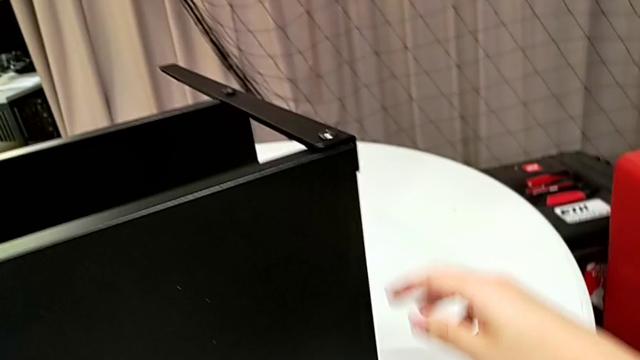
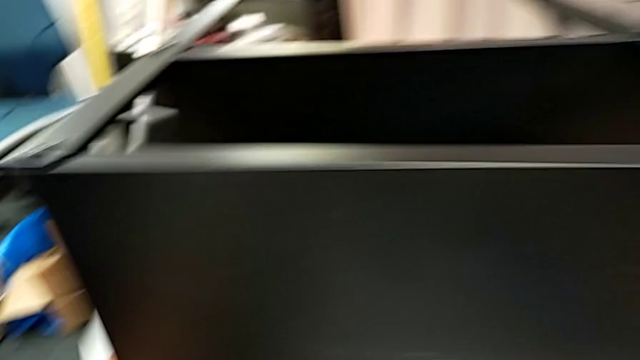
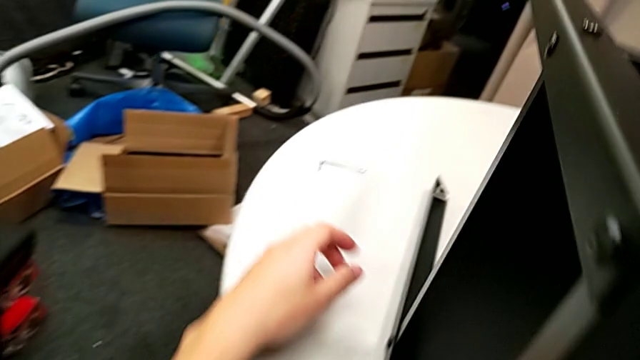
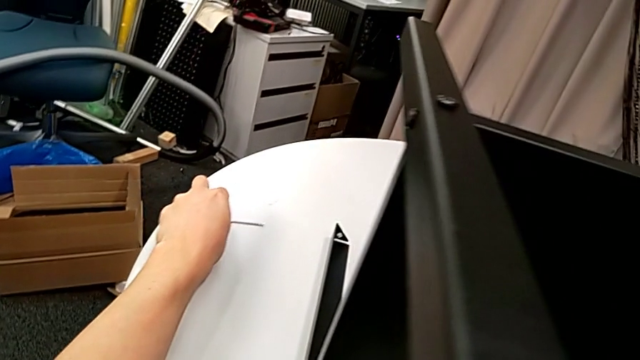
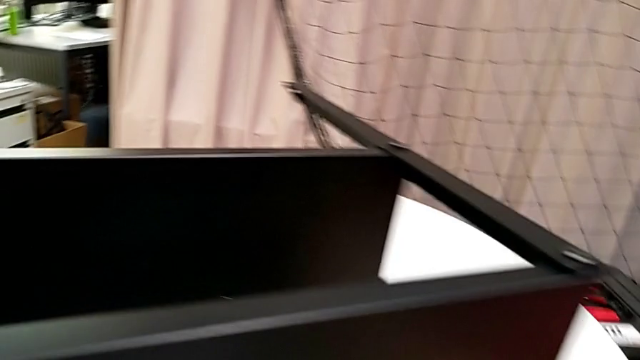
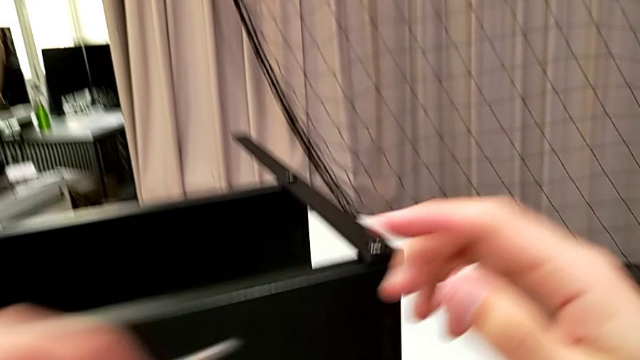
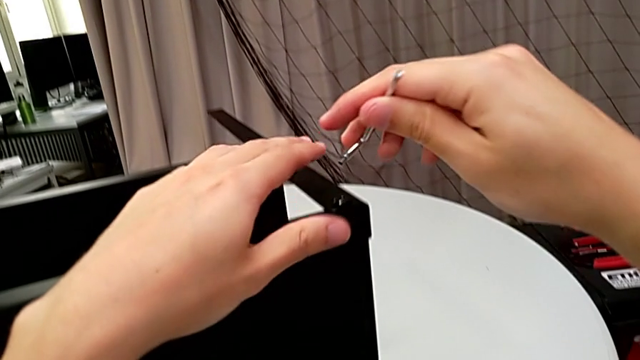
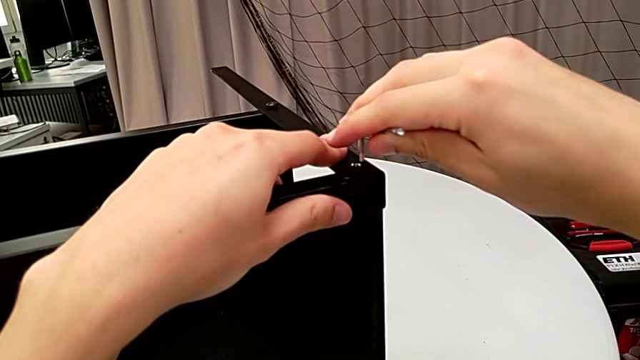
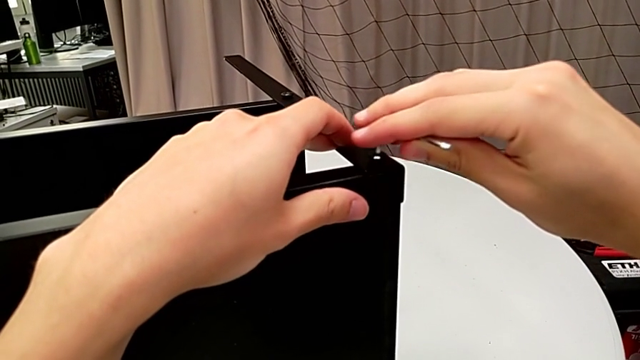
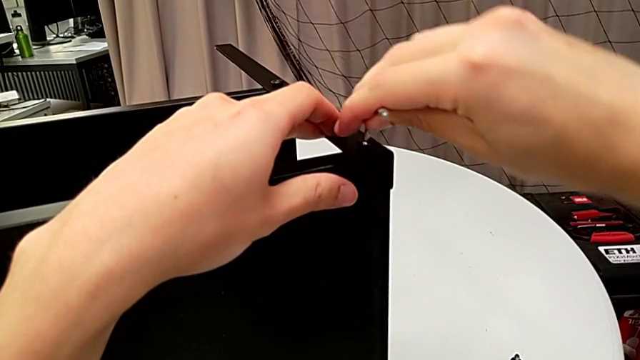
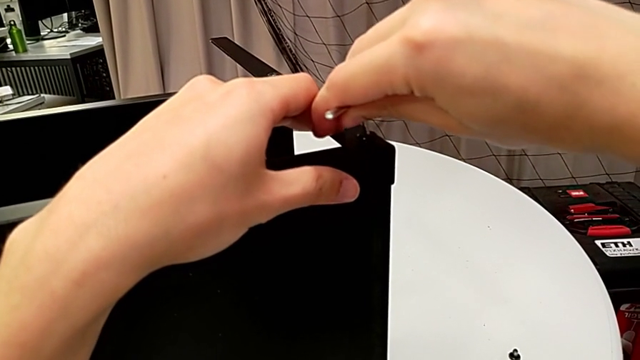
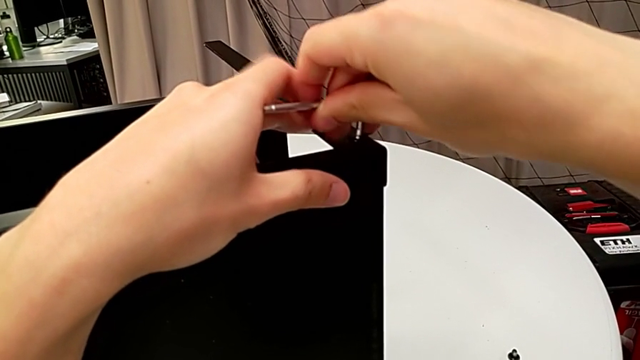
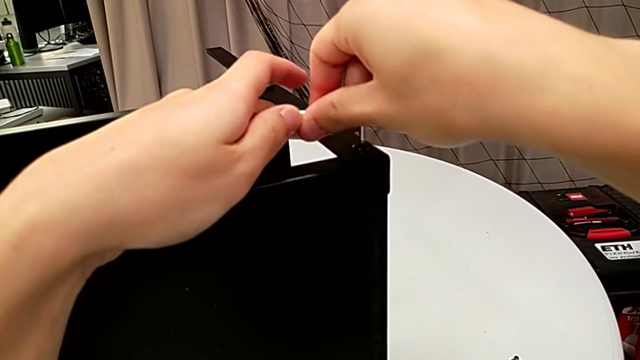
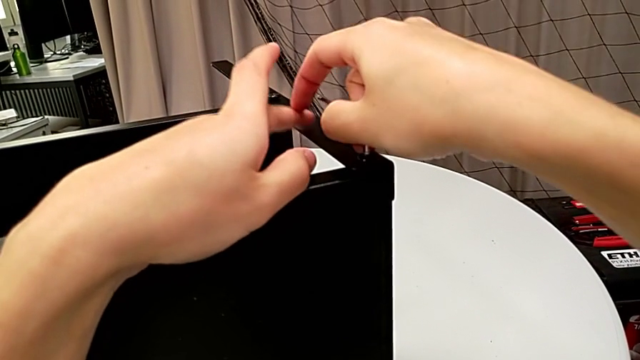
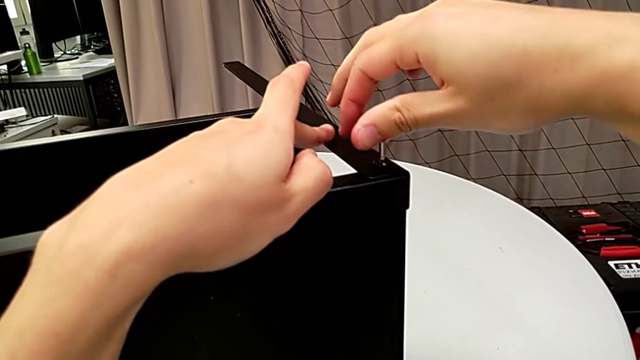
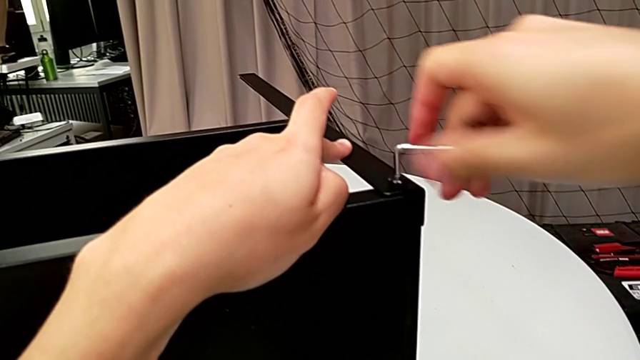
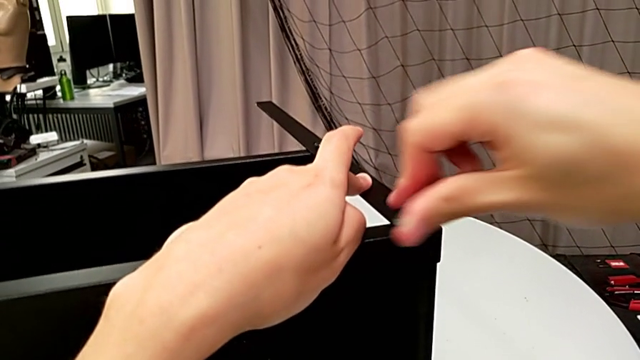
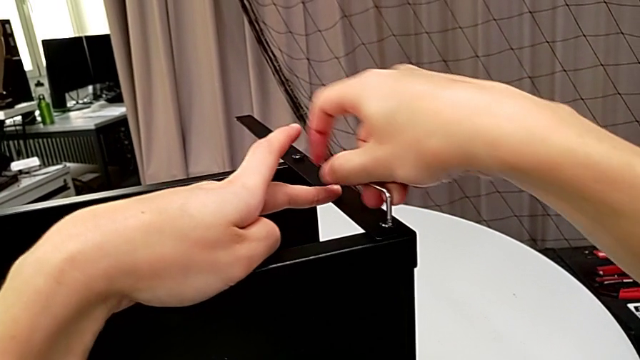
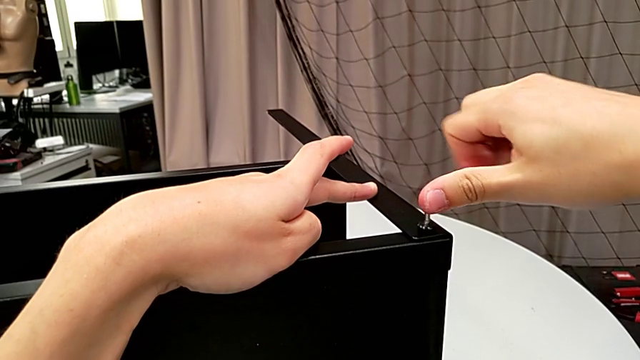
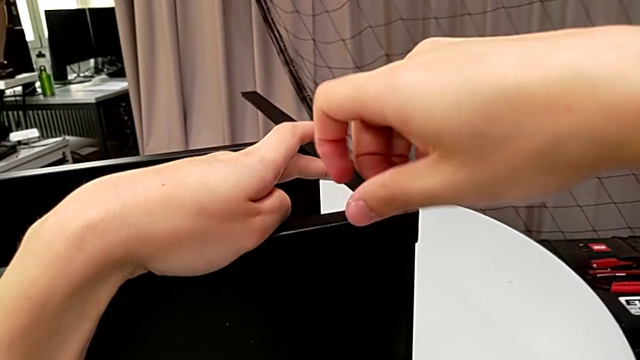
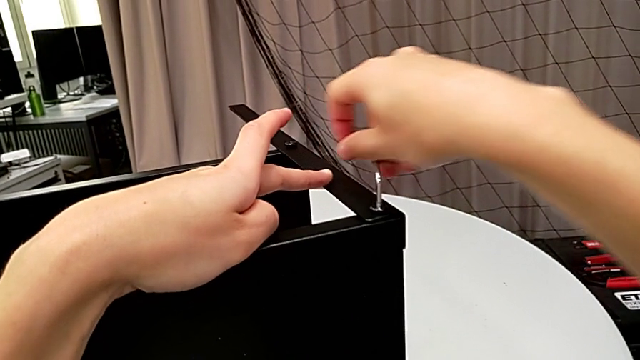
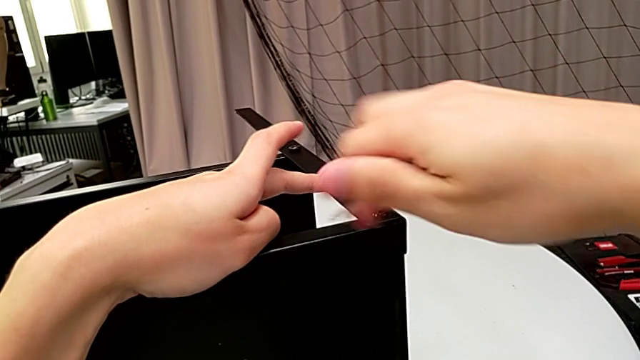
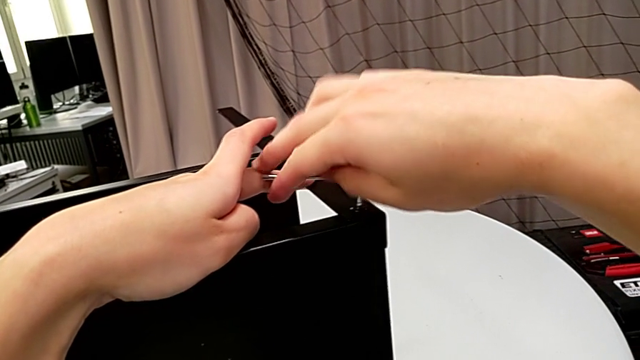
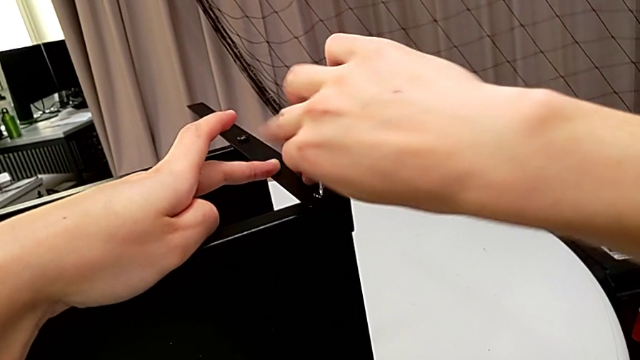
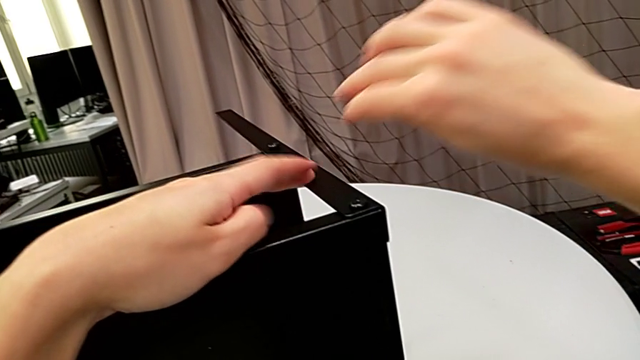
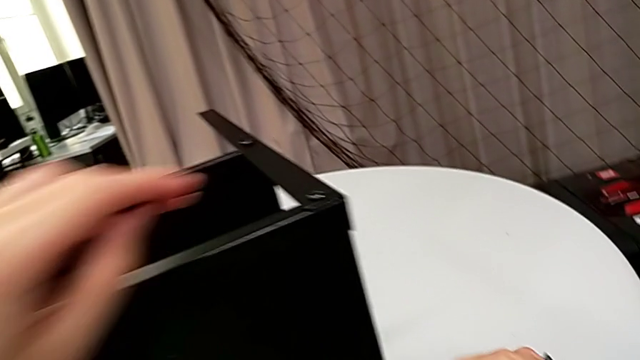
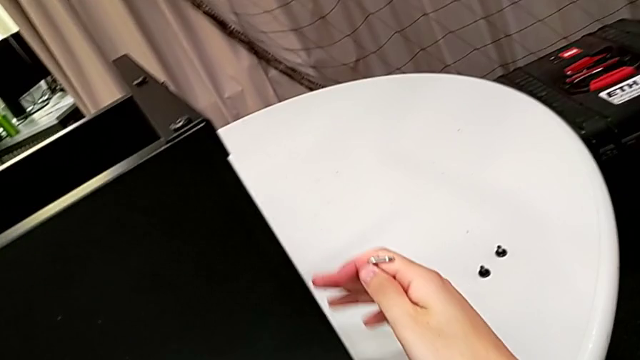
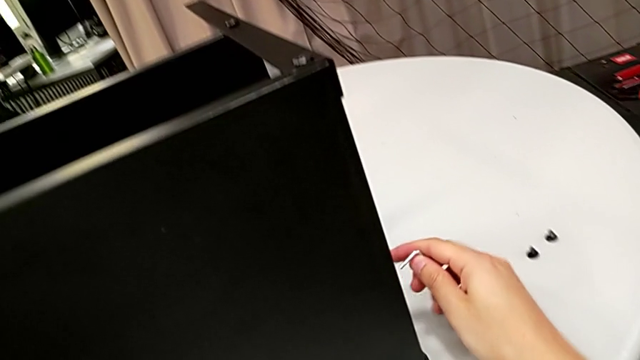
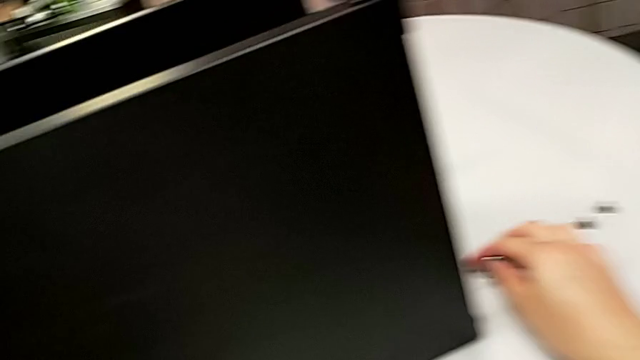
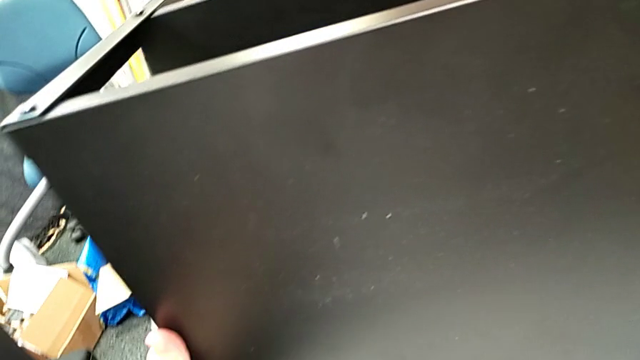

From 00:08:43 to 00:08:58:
The camera wearer is placing screws on the remaining legs for the top part of the nightstand. They grab the Allen wrench twice, insert it, screw the hex socket head, withdraw the Allen wrench and place it.

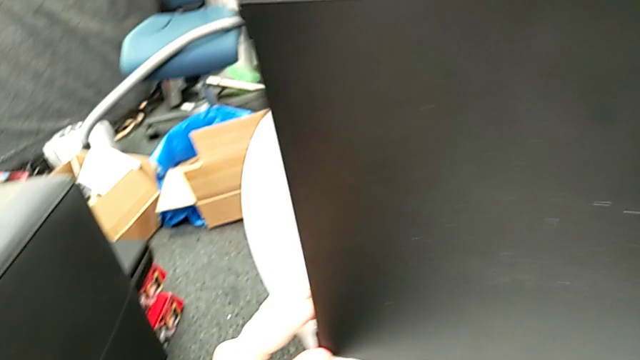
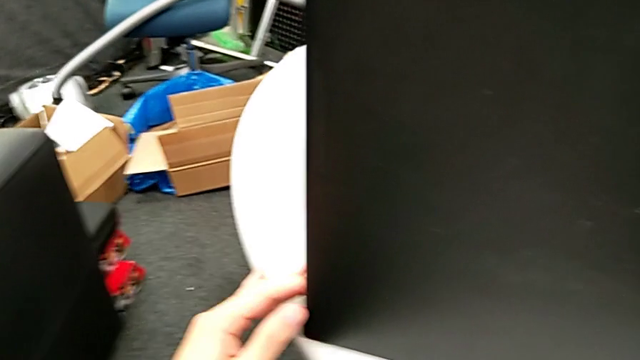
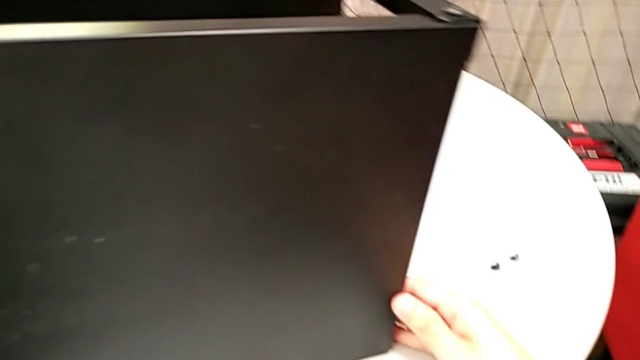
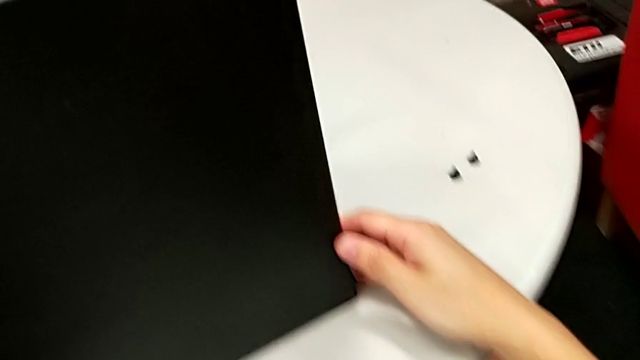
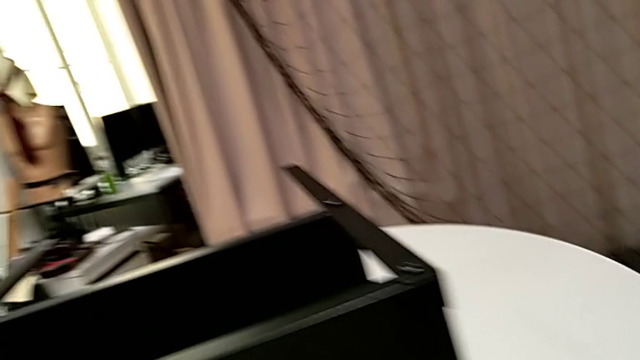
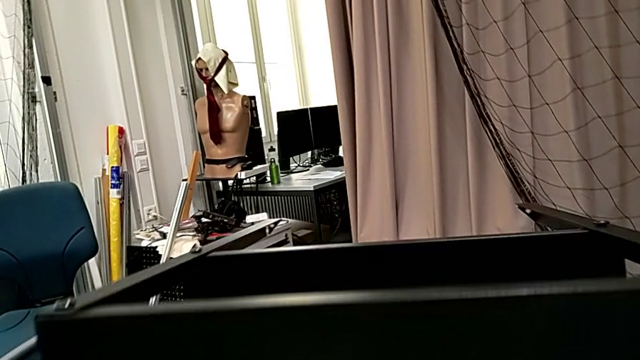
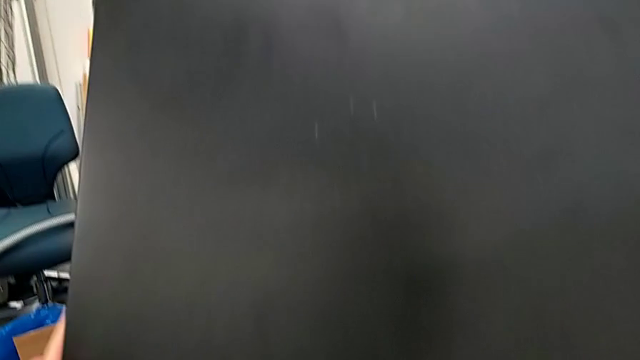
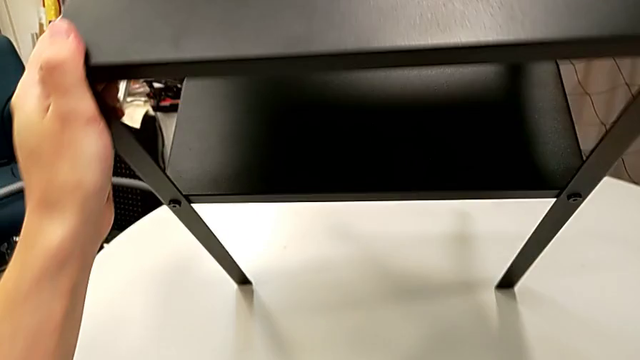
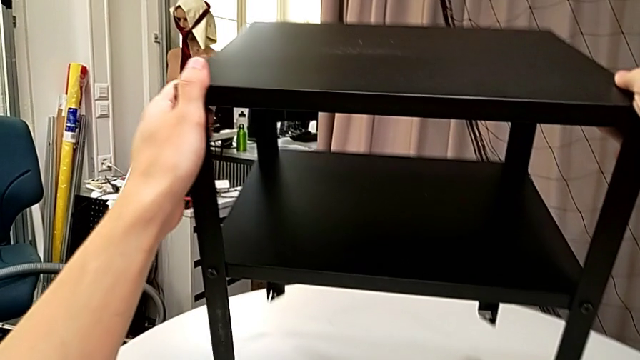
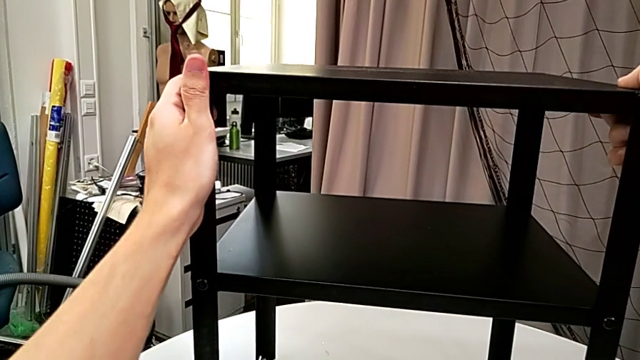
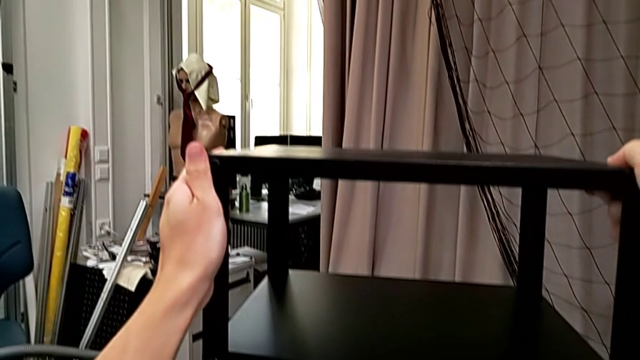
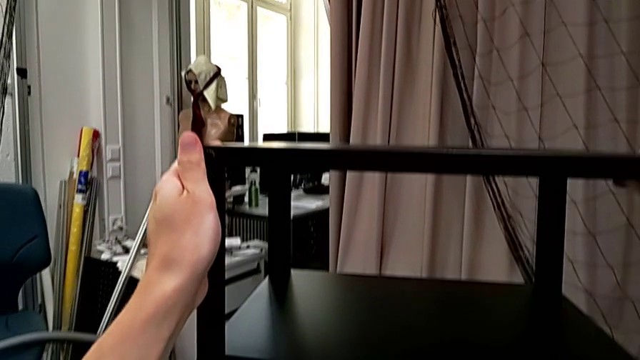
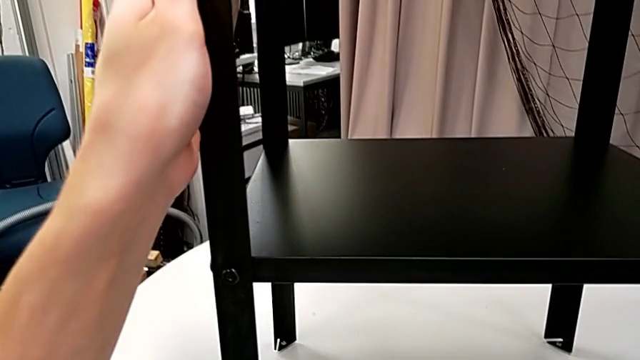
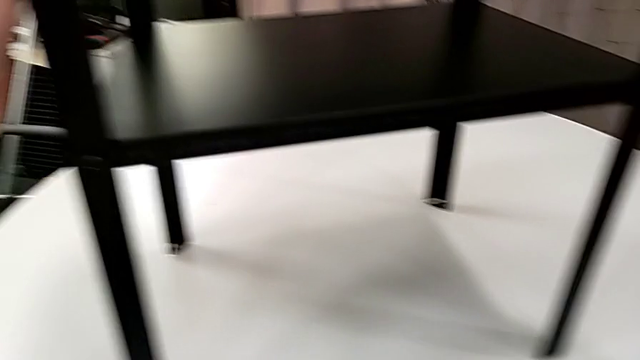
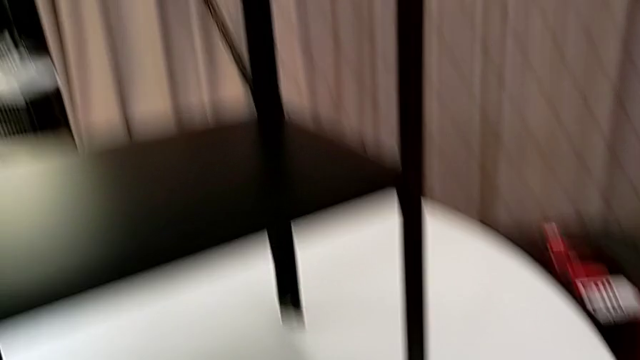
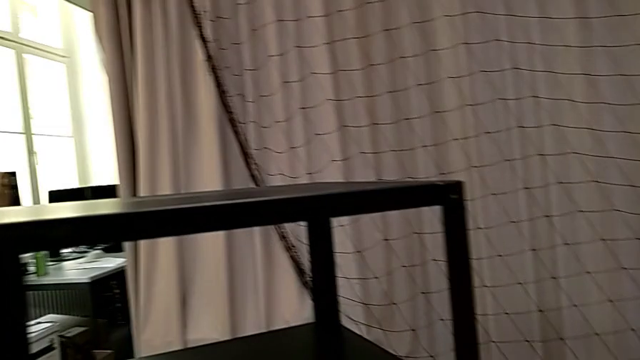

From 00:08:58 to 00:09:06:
The camera wearer is placing two screws on the back legs of the top part of the table. They rotate the nightstand, slide it and grab the hex socket head.
